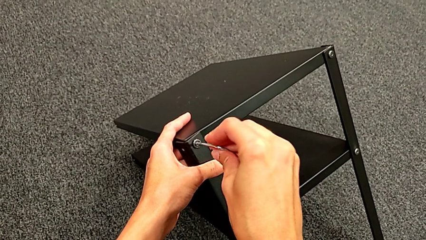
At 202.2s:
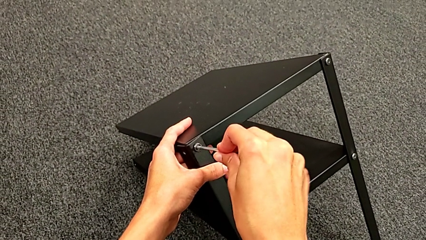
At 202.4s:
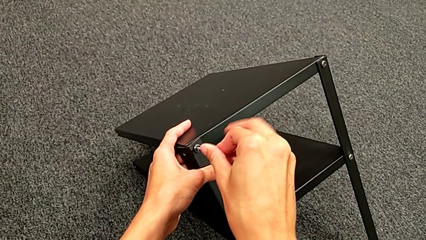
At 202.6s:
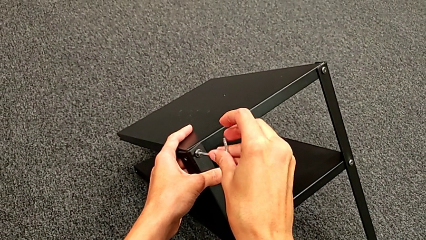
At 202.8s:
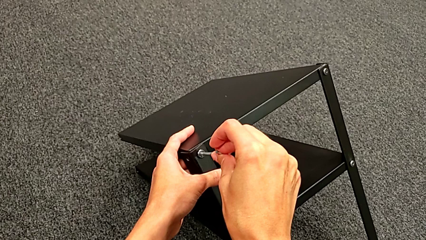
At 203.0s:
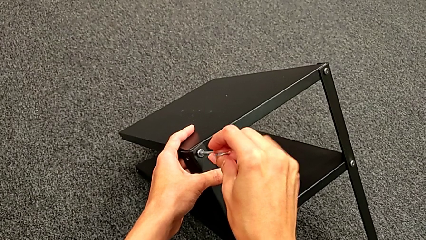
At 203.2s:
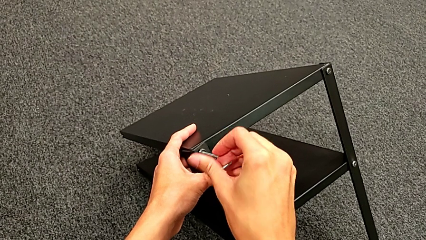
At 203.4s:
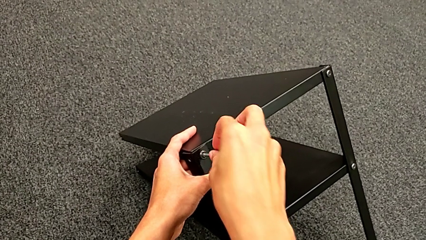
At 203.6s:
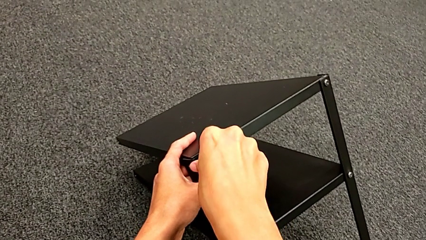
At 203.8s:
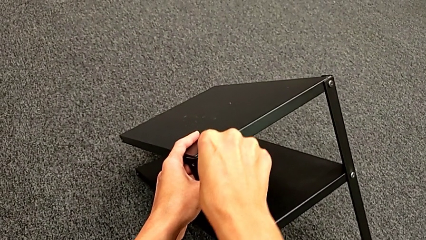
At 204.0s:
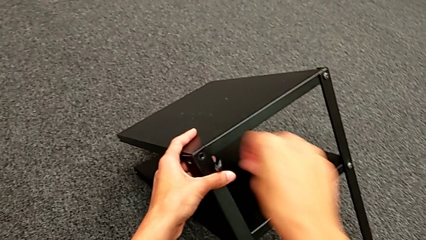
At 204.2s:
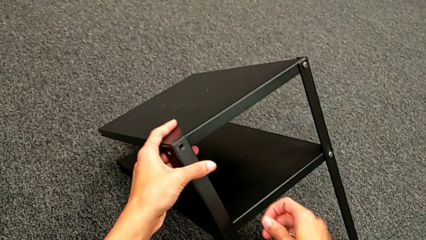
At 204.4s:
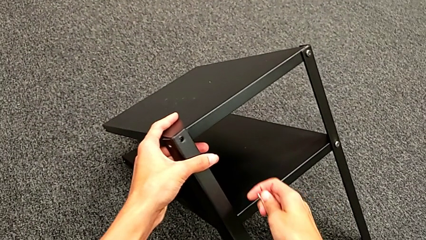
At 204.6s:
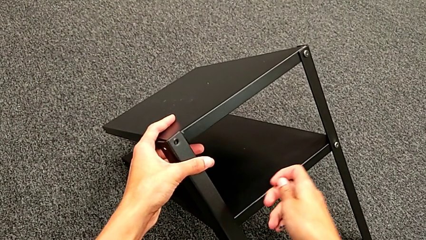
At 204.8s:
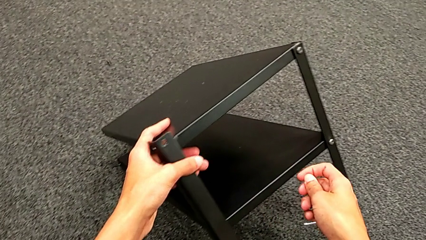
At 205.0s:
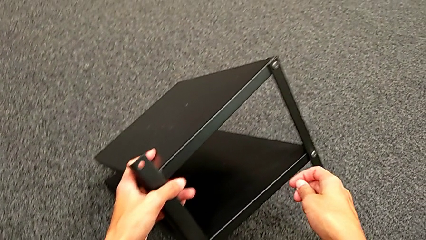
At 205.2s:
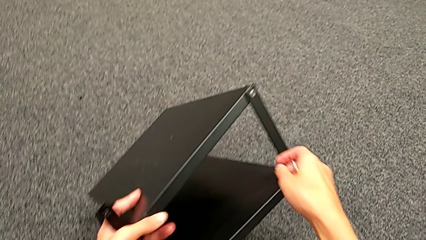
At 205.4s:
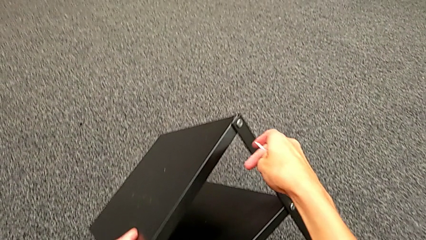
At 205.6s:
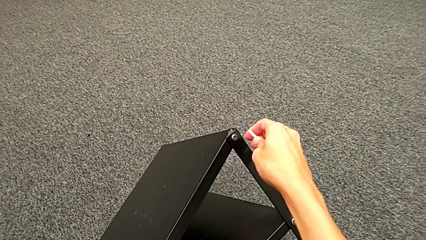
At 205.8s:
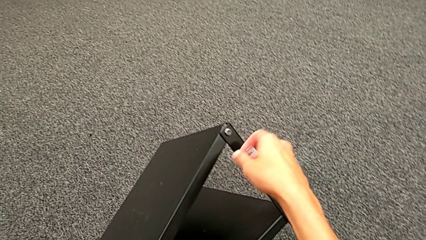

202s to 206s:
The camera wearer is unscrewing the third leg. They disassemble the hex socket head, withdraw the Allen wrench, wrongly drop the hex socket head, disassemble the third leg and place it.

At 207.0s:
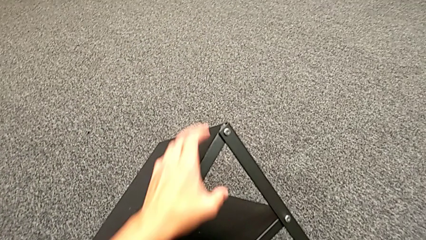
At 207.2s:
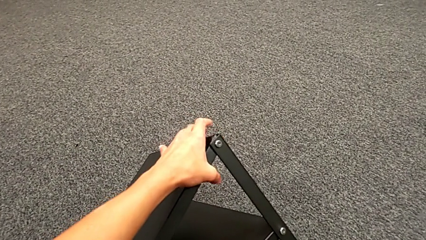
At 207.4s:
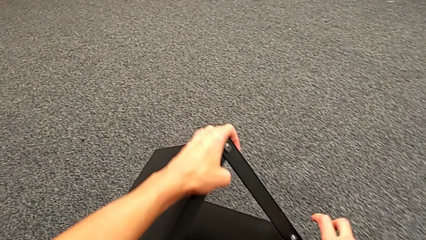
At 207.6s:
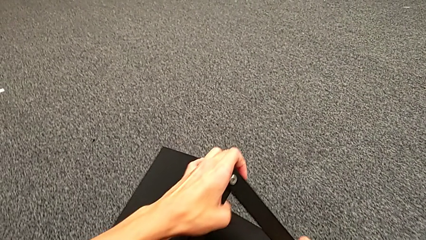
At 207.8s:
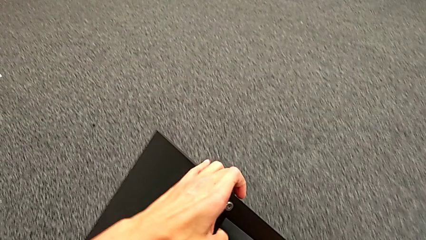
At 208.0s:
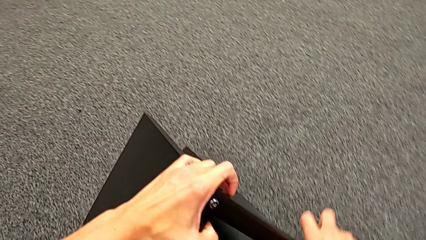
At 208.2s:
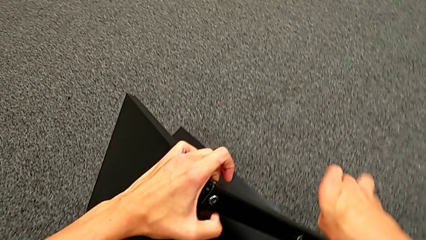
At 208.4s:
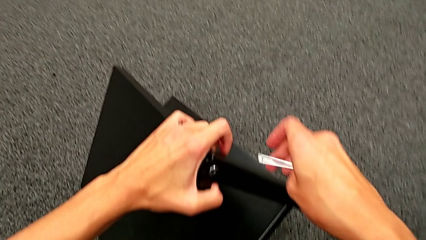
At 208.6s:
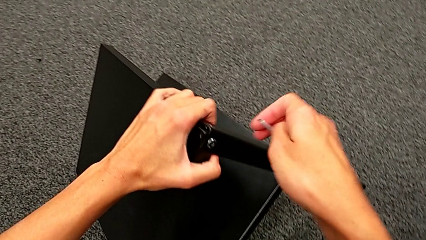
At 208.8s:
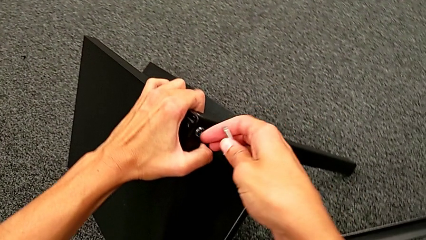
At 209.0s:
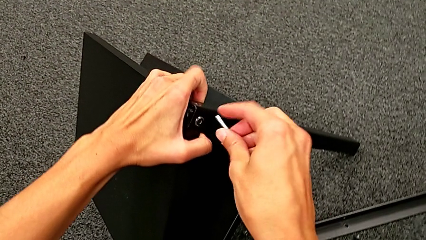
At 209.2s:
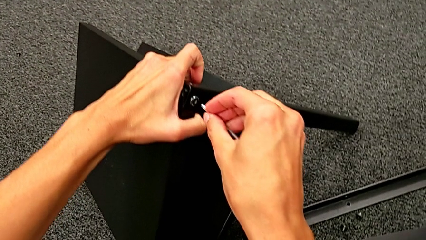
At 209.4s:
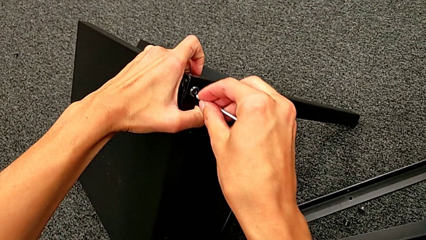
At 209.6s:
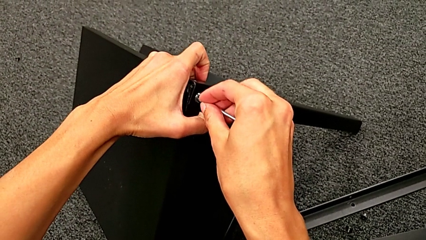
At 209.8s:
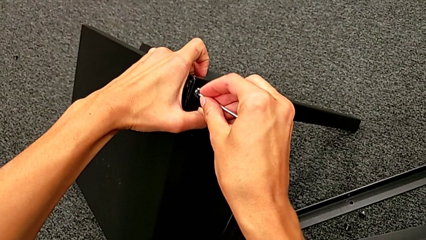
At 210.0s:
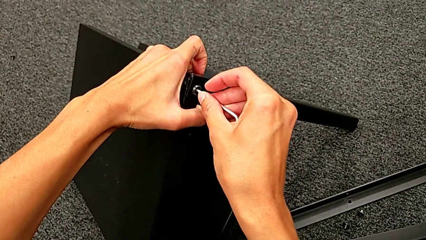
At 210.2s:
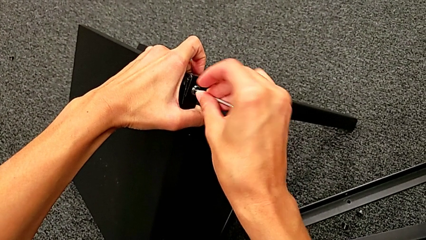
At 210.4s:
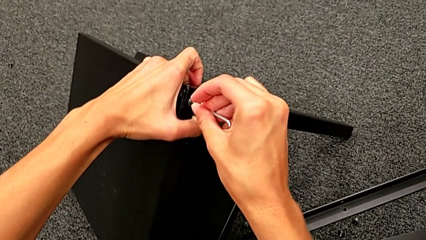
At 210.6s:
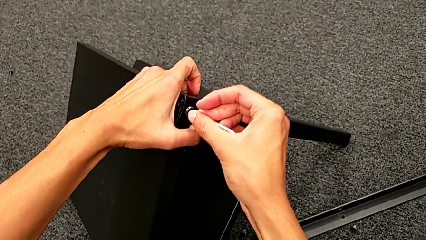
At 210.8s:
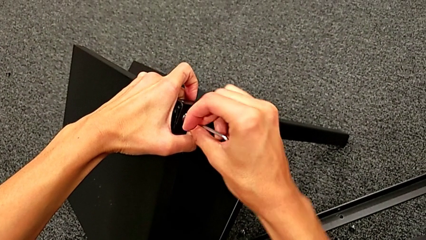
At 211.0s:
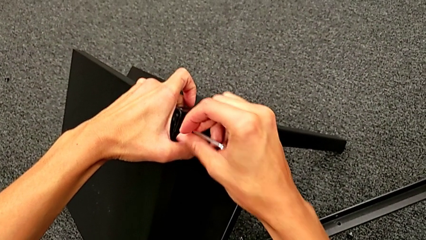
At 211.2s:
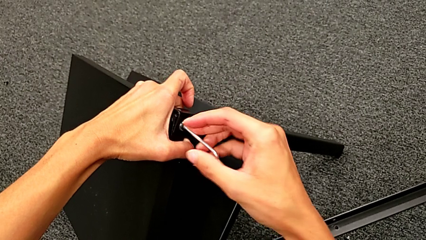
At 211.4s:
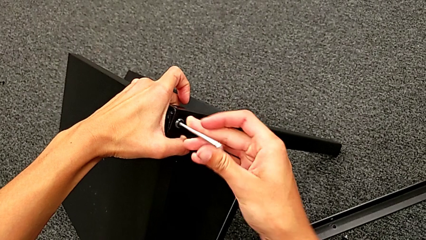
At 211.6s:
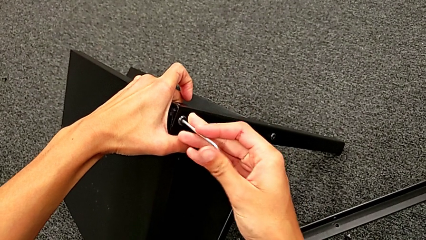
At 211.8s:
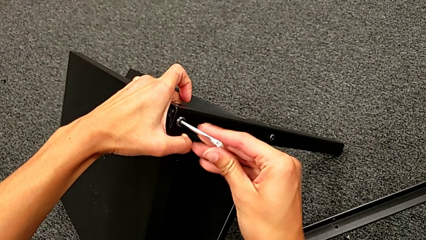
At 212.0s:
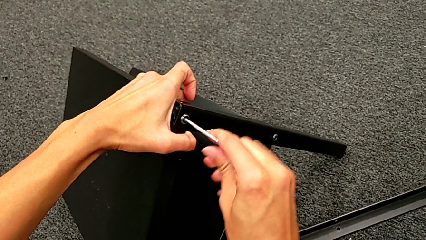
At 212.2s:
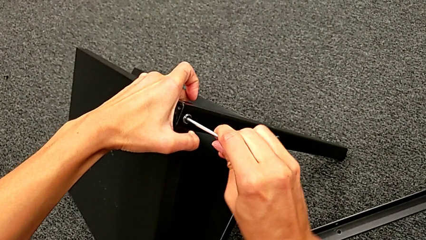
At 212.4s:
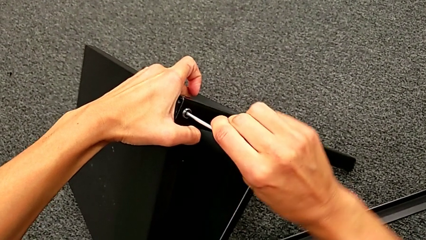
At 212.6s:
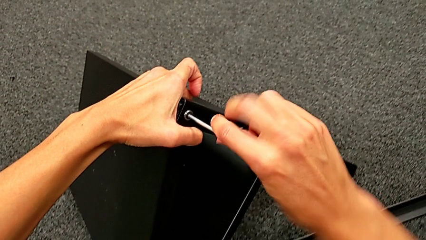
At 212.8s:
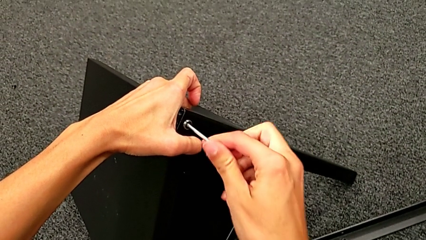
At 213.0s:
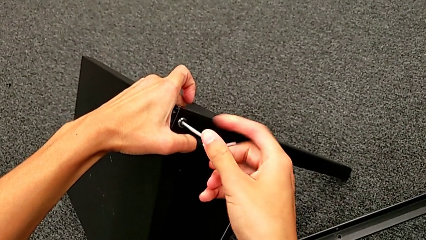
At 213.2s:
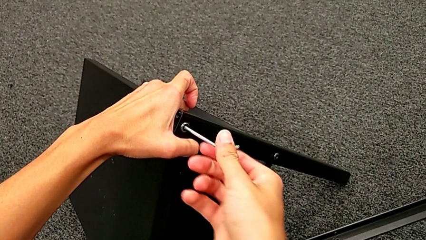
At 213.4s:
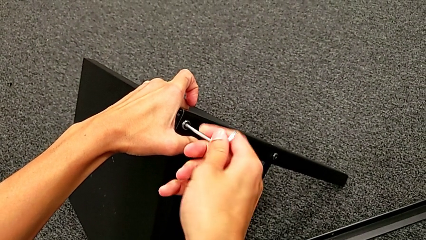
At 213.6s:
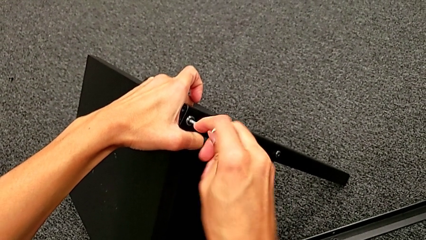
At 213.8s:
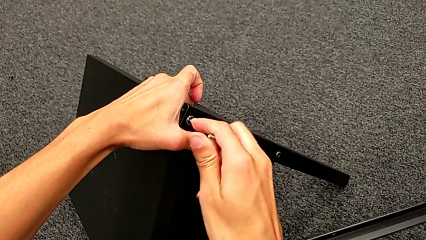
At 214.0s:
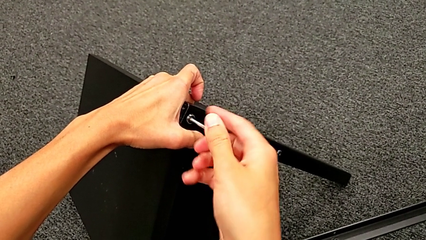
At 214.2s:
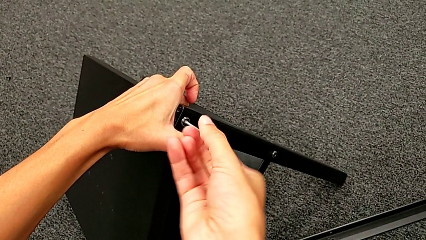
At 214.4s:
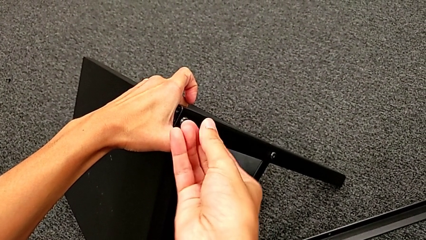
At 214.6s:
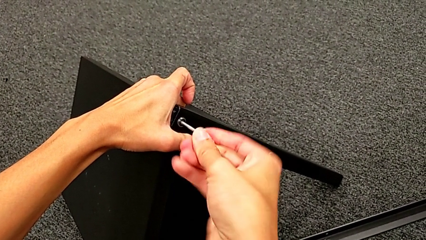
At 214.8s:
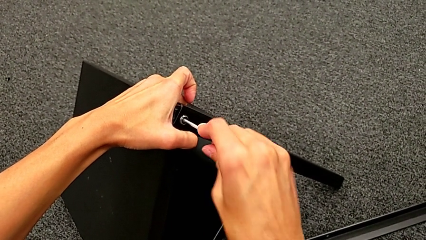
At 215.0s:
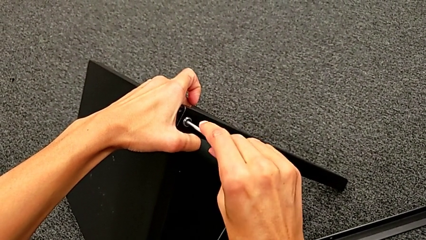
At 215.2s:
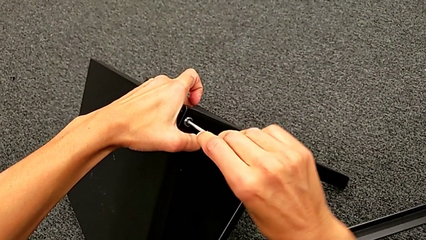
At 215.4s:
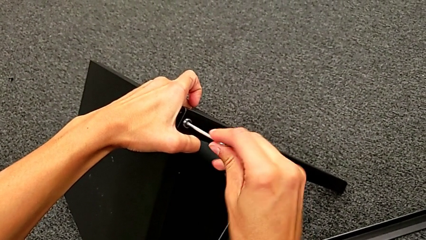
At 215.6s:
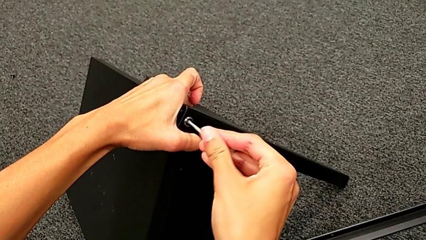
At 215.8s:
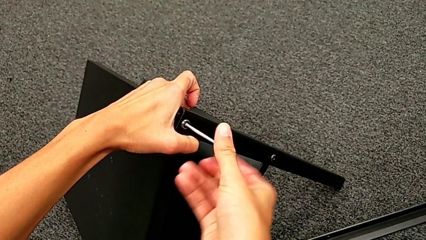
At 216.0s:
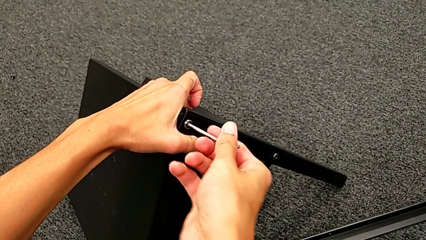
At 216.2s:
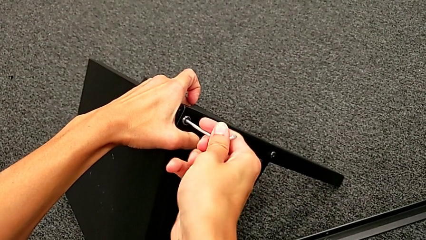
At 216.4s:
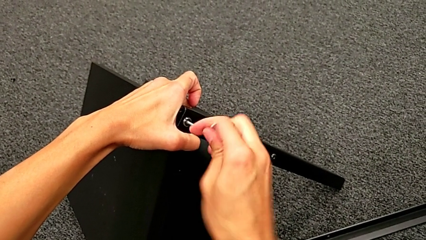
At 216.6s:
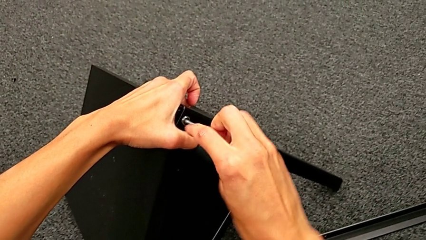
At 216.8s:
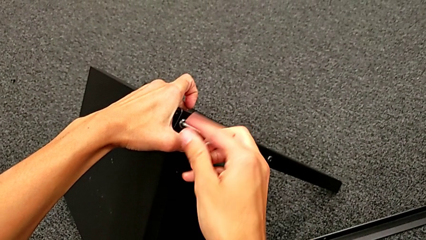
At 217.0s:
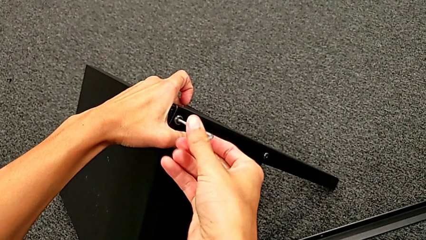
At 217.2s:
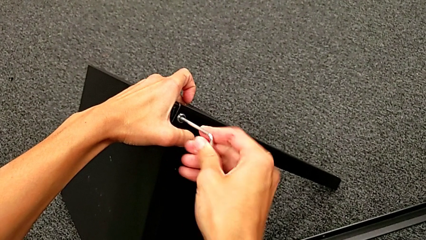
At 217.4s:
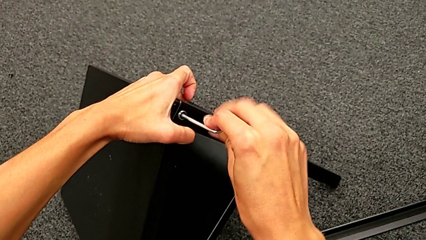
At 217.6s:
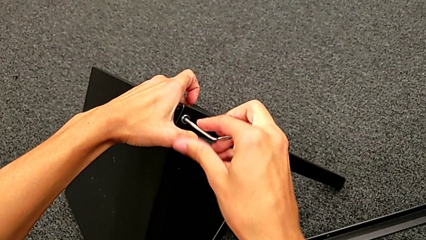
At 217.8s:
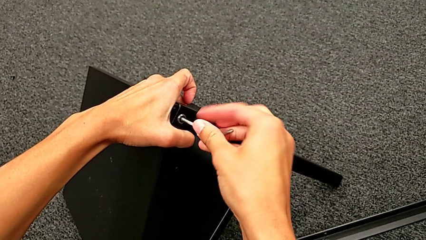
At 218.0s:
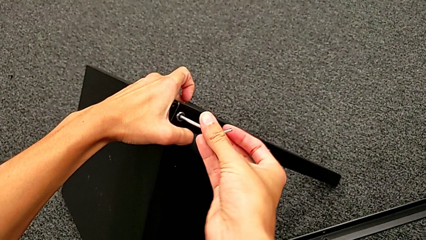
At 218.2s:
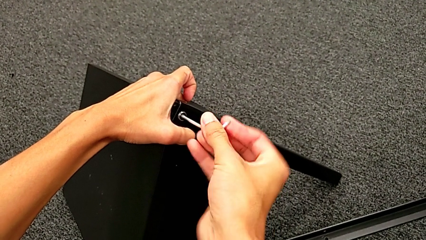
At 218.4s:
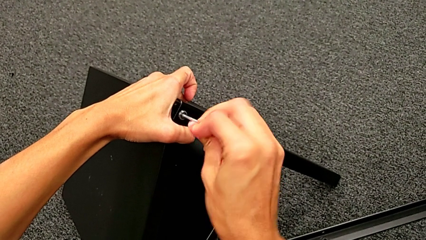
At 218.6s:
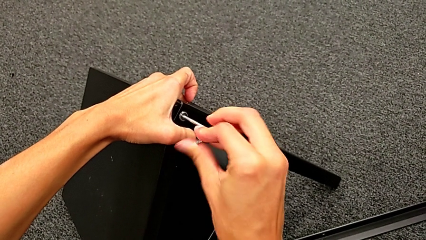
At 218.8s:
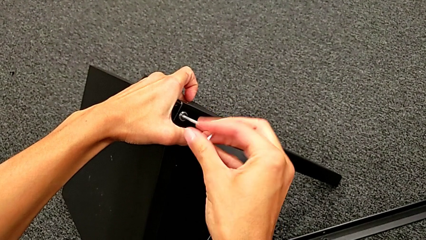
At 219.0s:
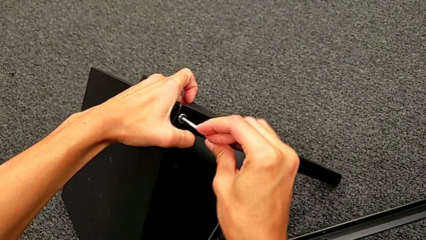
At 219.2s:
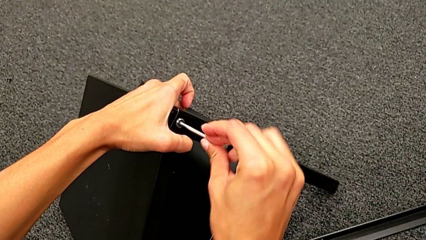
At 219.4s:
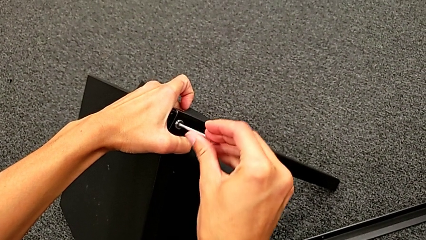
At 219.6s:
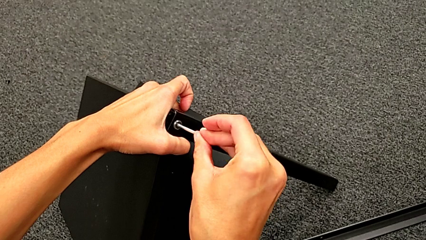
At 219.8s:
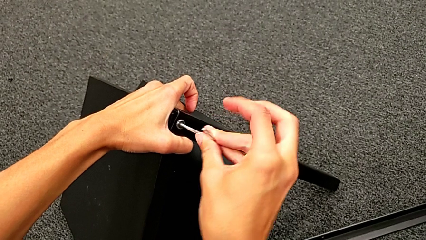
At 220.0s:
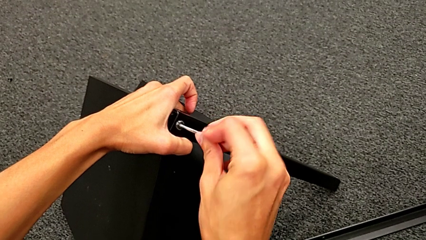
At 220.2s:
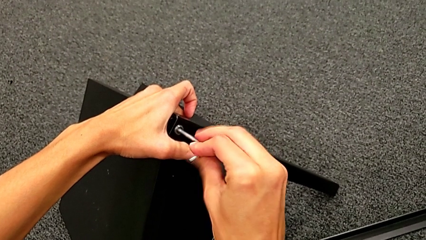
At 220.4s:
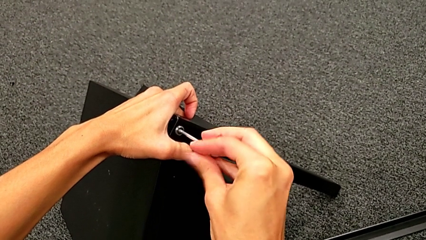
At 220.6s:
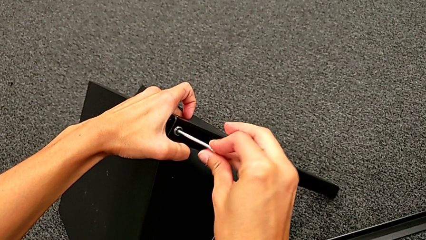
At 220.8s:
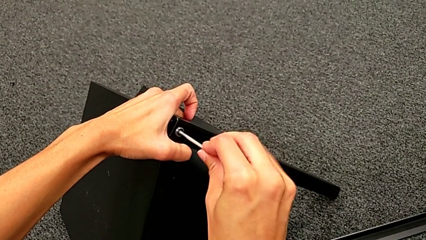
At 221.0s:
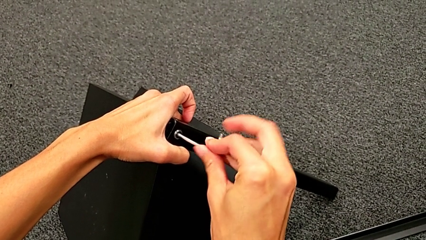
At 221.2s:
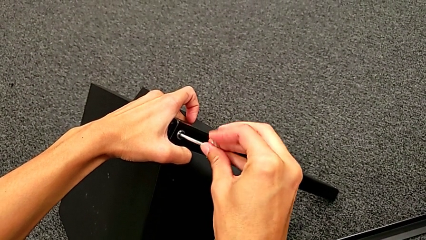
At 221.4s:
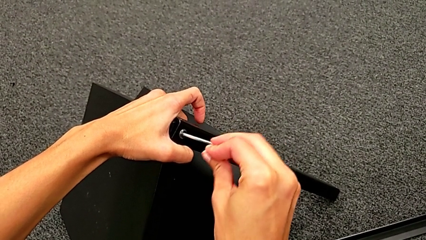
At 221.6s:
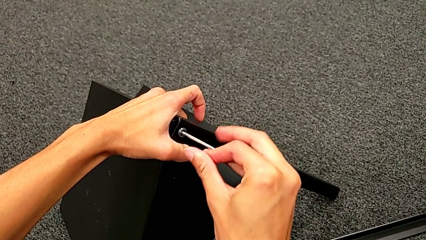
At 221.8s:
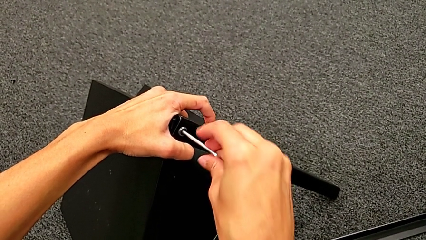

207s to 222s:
The camera wearer is disassembling the top table. They rotate the nightstand, approach the hex socket head, insert the Allen wrench and unscrew the hex socket head.
